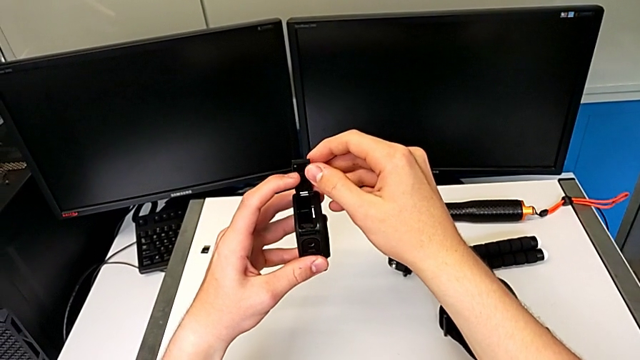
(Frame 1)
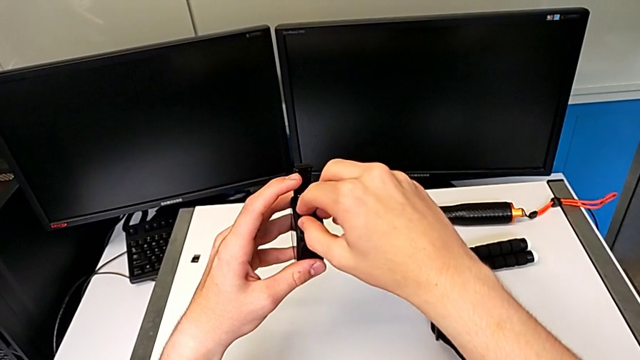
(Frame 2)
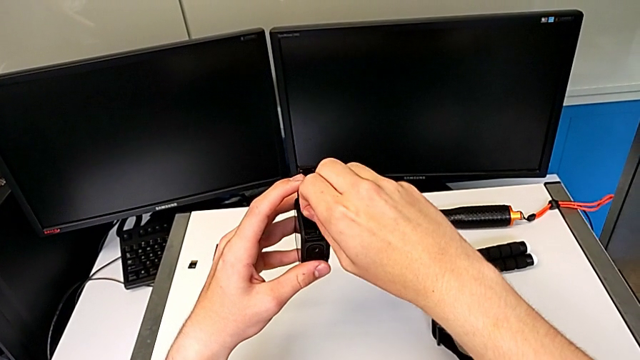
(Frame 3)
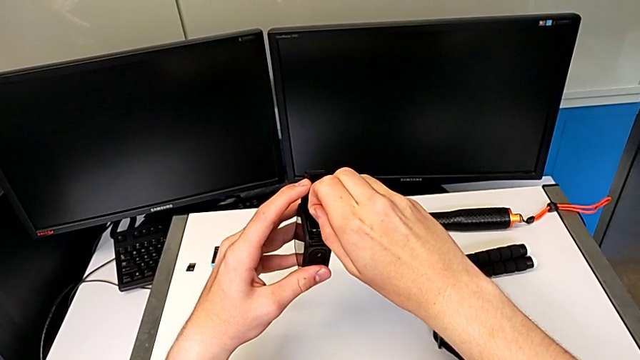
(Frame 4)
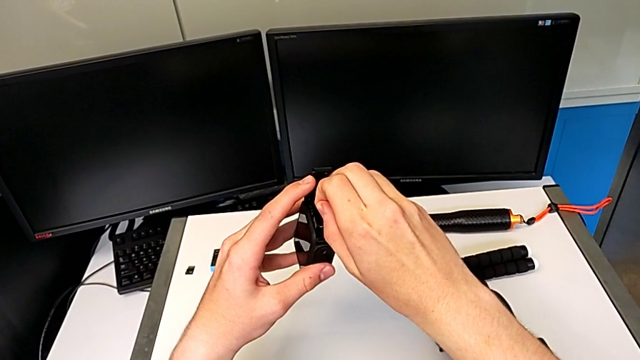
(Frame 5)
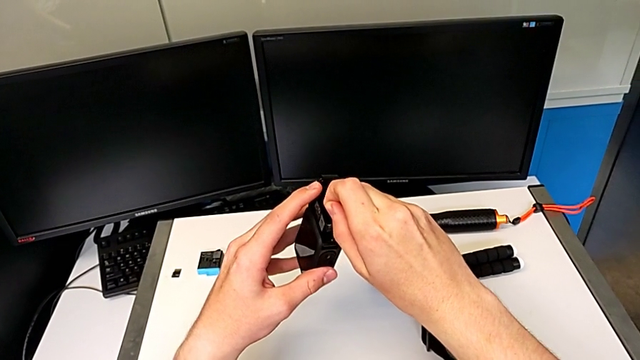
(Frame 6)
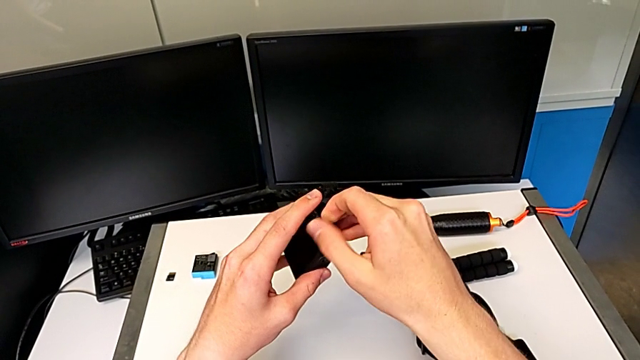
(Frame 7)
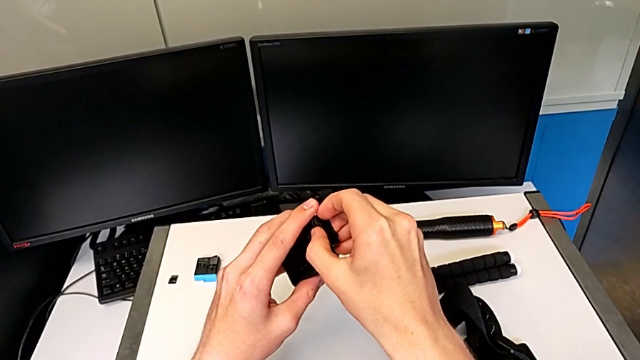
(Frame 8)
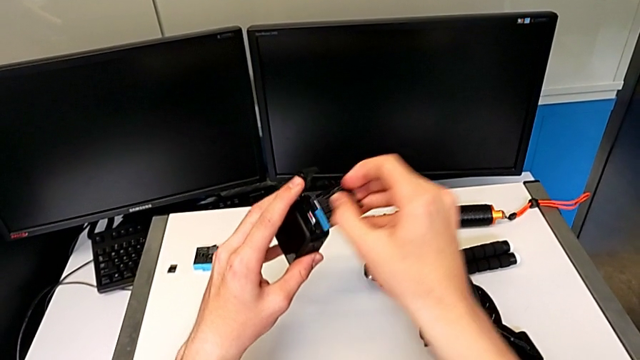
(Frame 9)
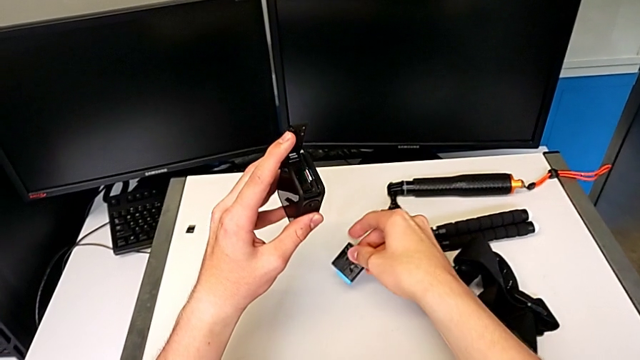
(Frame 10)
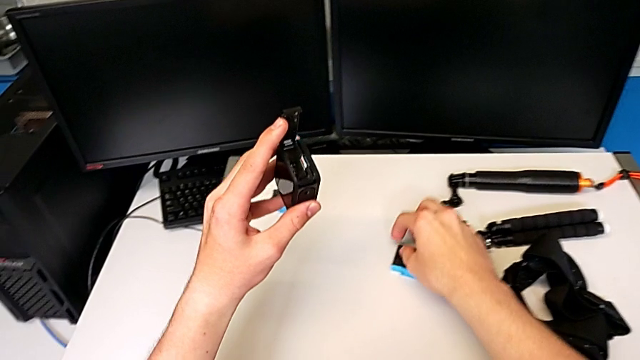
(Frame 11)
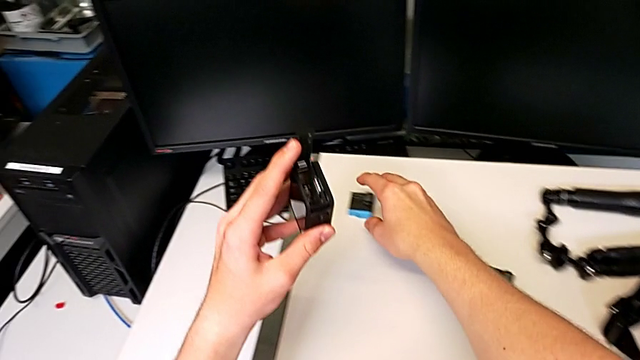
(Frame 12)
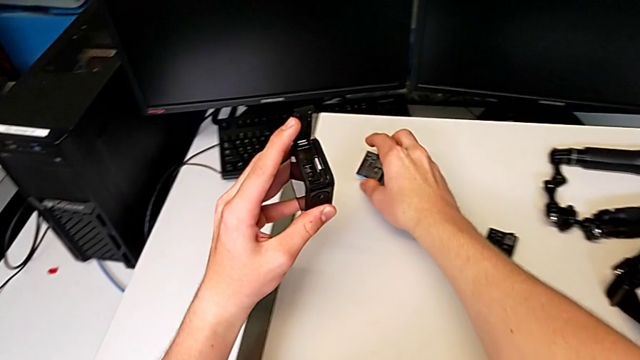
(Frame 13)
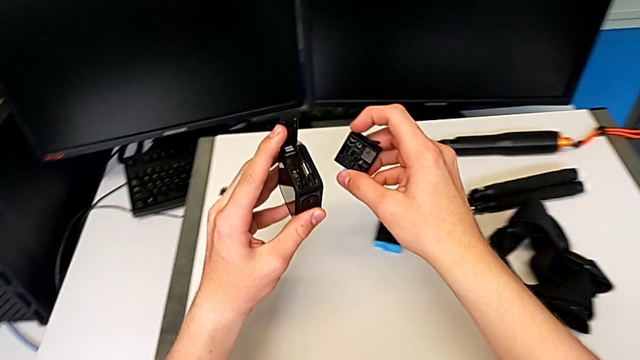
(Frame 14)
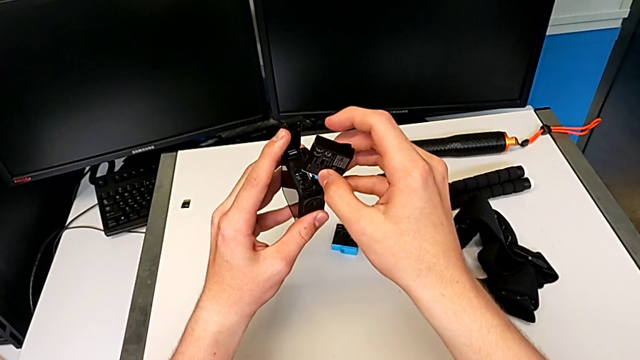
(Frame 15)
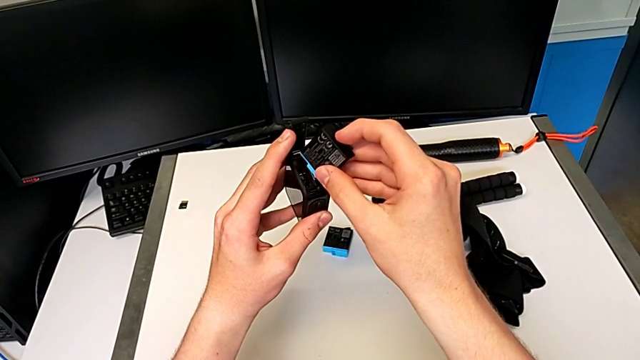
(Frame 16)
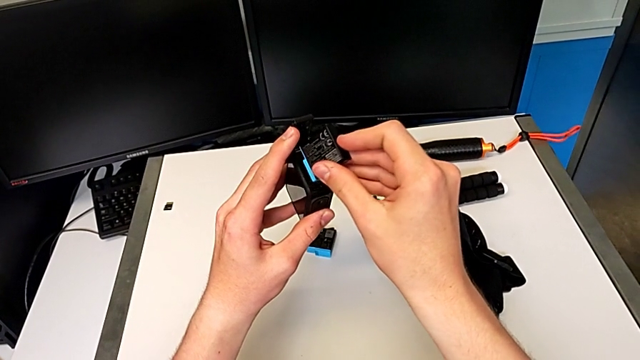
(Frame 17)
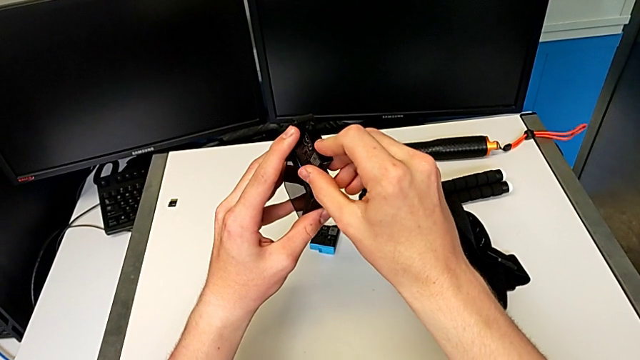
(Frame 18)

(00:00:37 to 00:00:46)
The camera wearer is changing the battery for the GoPro. They withdraw the old battery and insert the new battery.

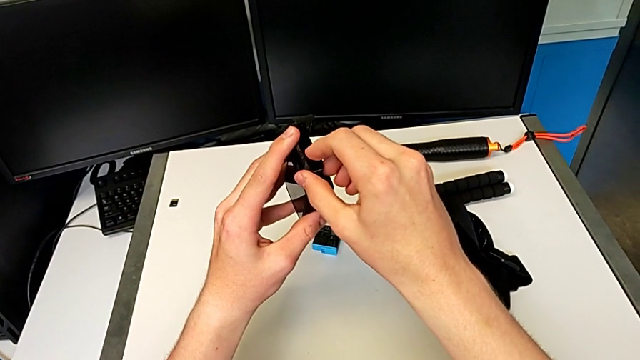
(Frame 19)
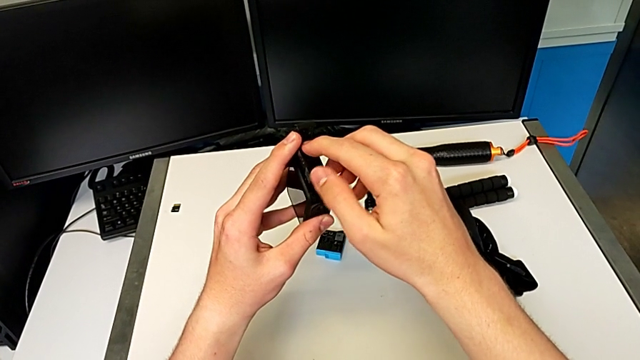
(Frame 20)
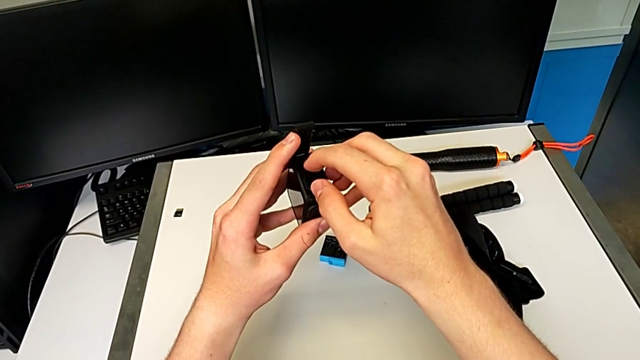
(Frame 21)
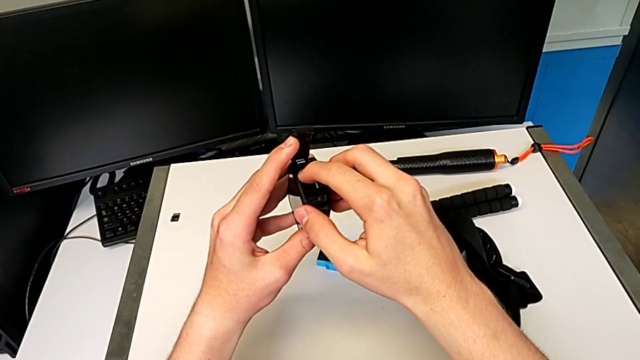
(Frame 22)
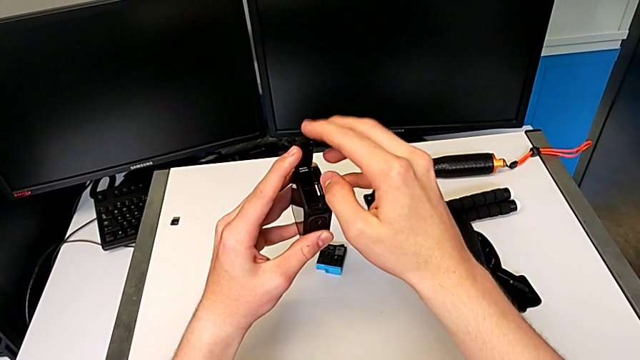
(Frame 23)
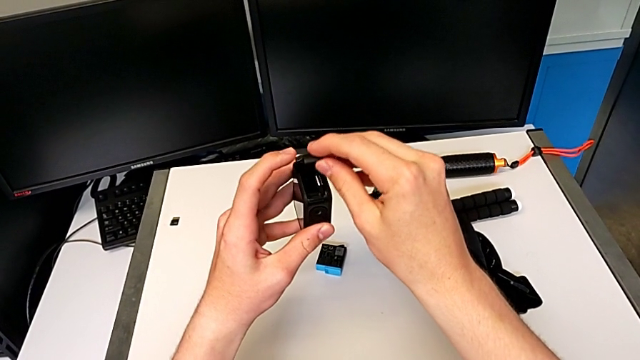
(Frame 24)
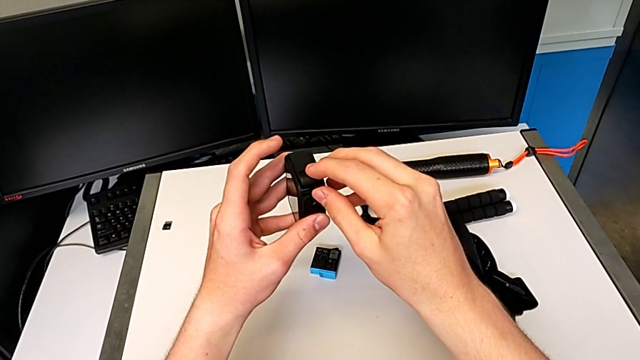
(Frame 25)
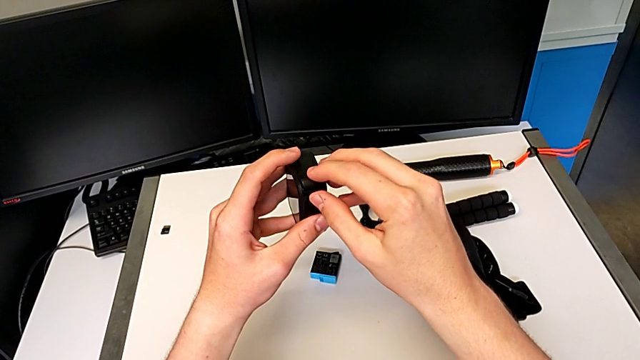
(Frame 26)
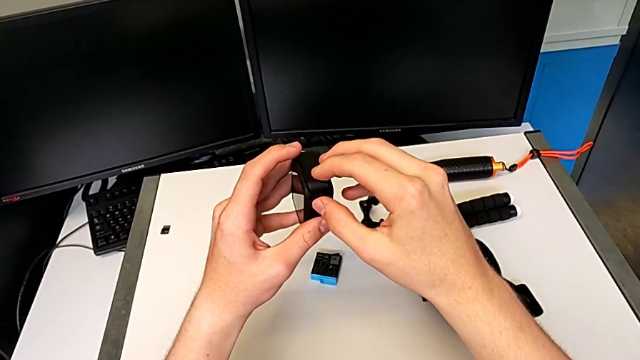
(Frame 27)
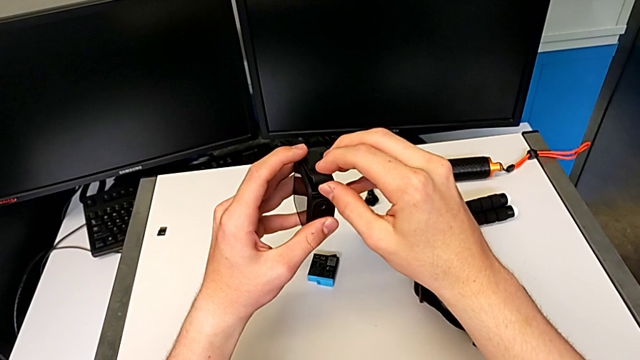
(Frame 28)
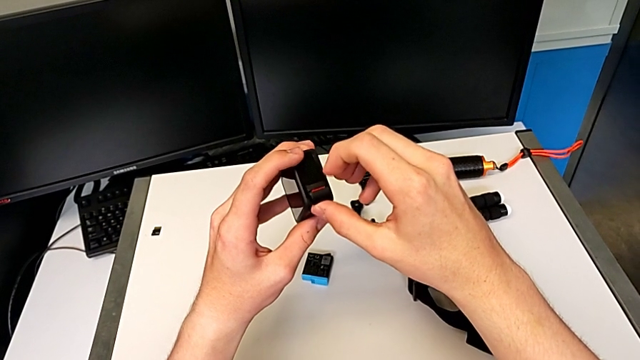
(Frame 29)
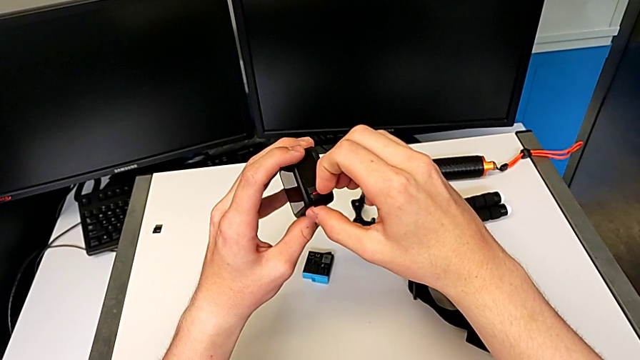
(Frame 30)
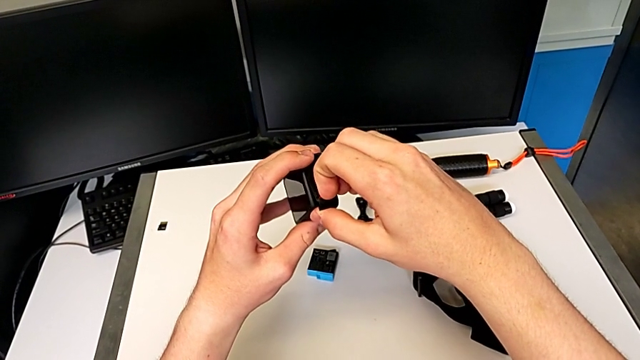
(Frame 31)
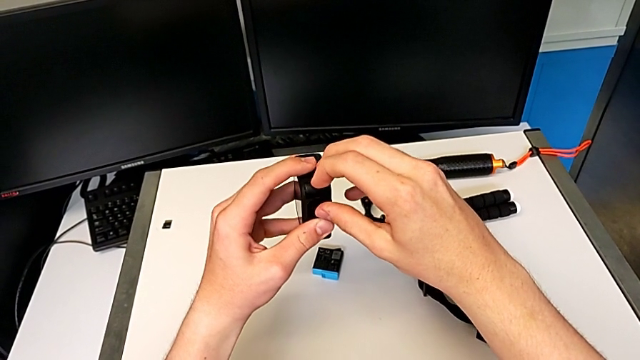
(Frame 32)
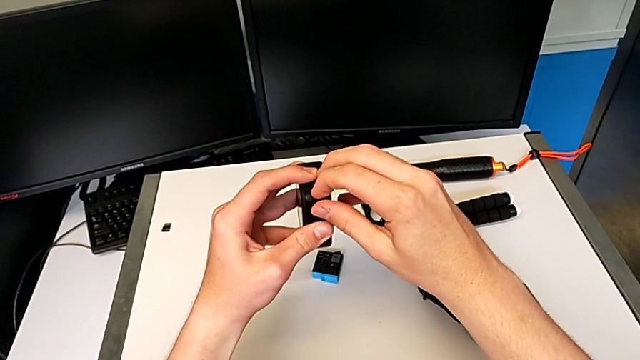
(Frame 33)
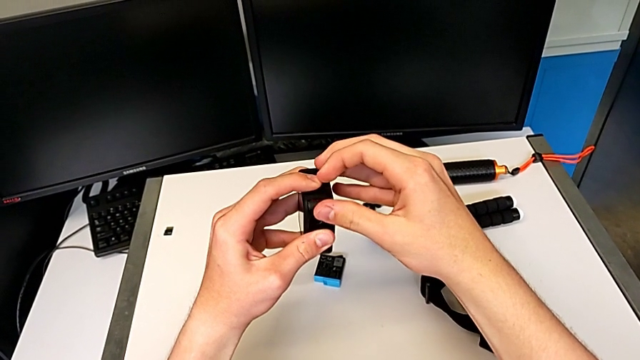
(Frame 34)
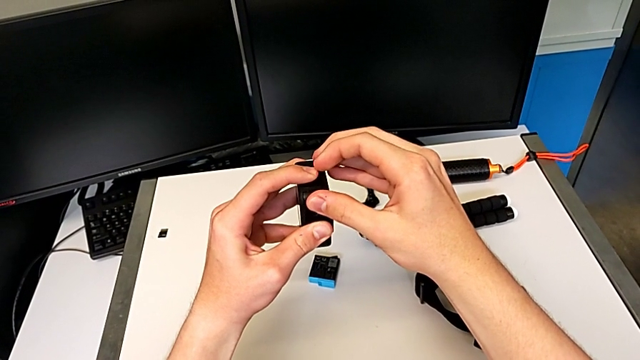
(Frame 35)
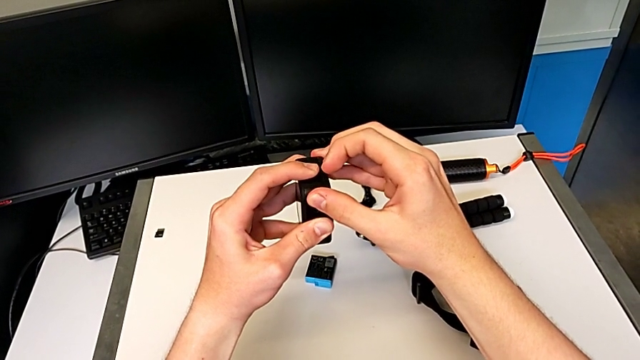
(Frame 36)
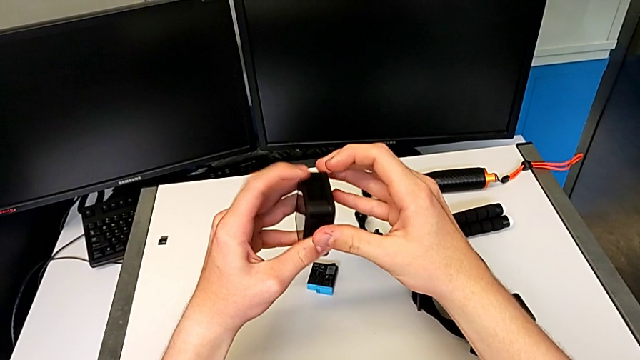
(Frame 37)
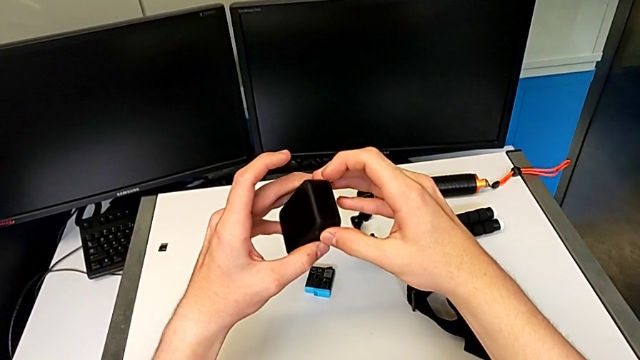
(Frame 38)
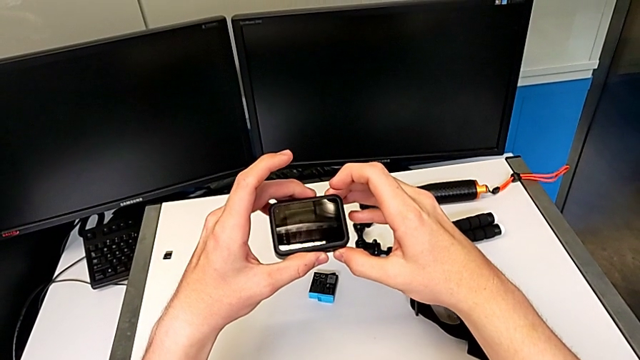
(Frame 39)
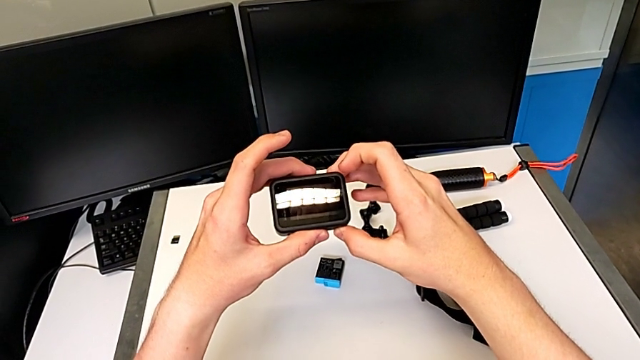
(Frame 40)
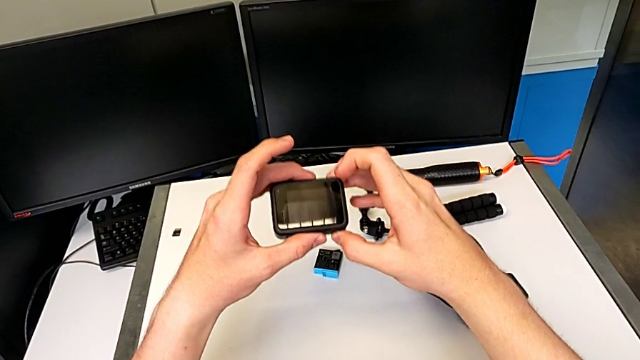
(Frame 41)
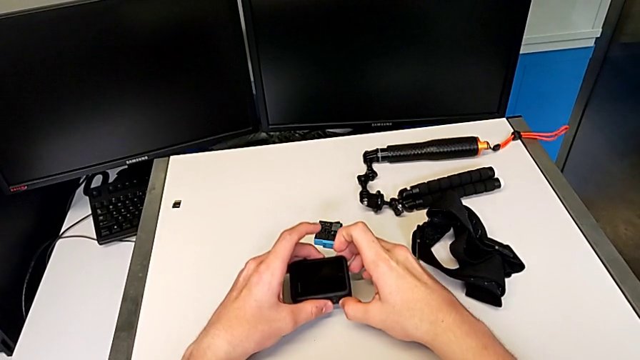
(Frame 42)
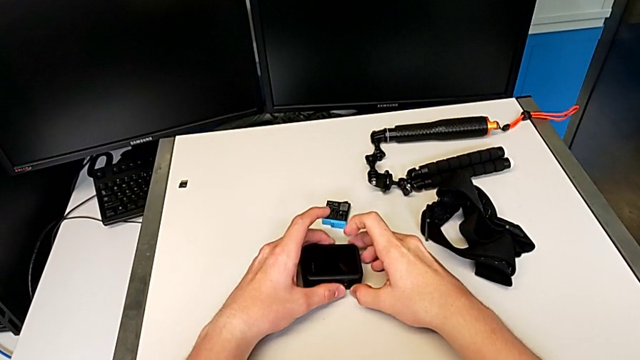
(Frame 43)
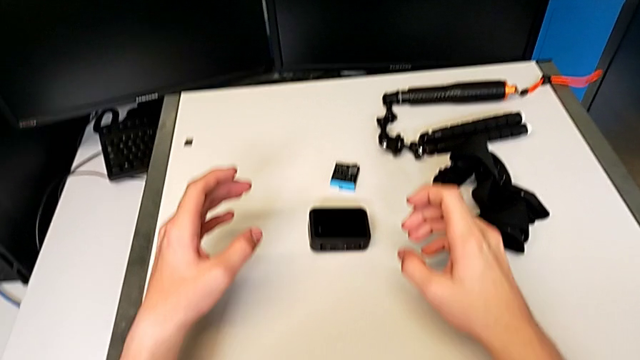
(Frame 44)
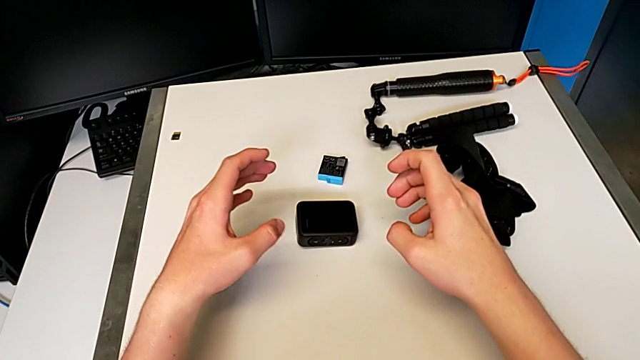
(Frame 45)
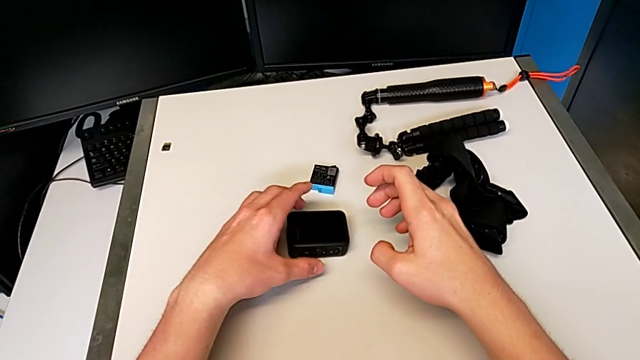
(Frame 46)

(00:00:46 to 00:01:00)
The camera wearer changes the battery of the GoPro. They insert the new battery, close the second battery door and place the top furniture.
